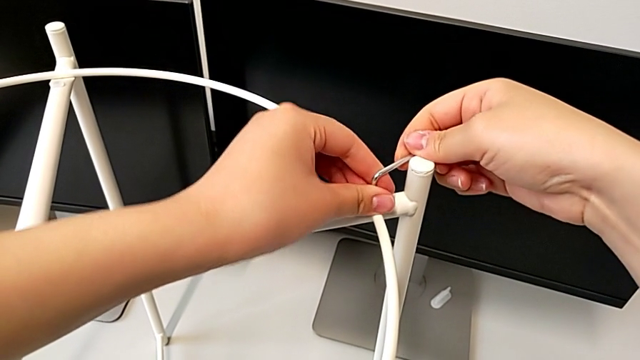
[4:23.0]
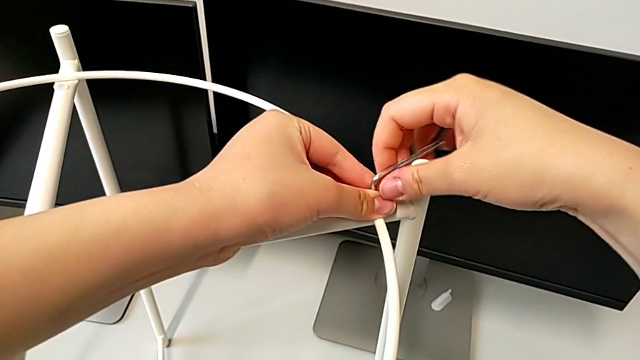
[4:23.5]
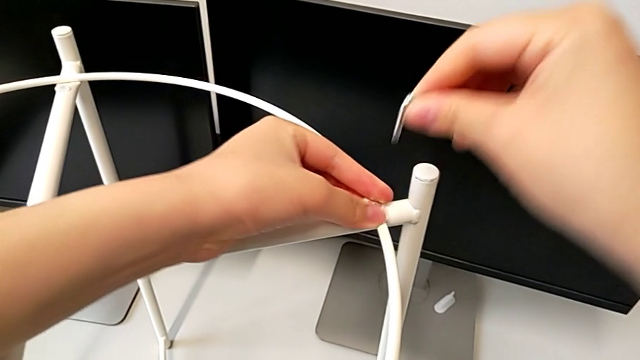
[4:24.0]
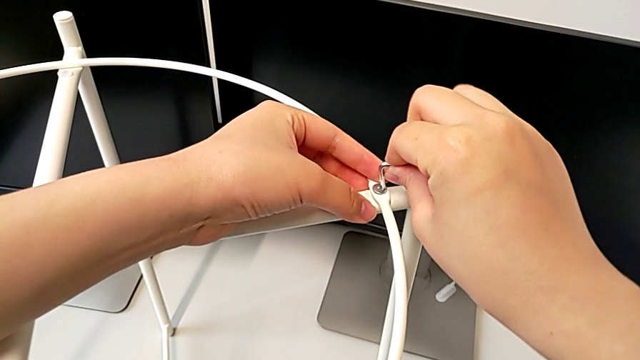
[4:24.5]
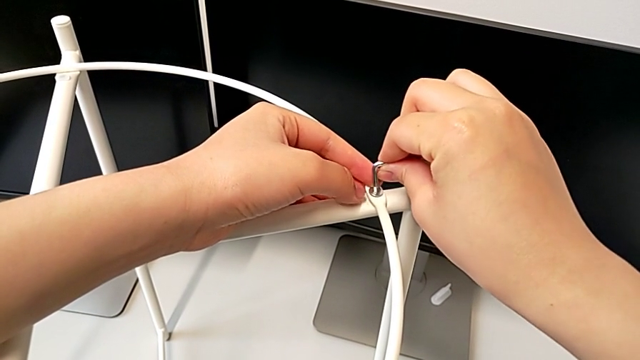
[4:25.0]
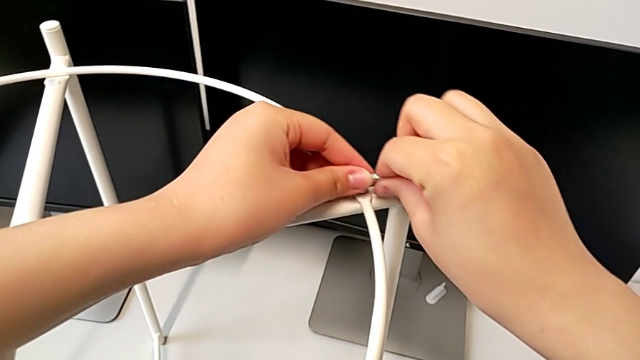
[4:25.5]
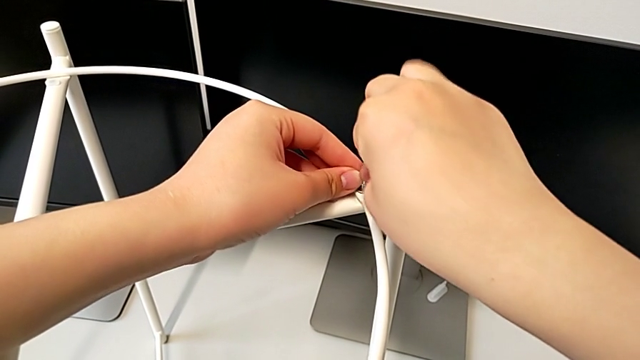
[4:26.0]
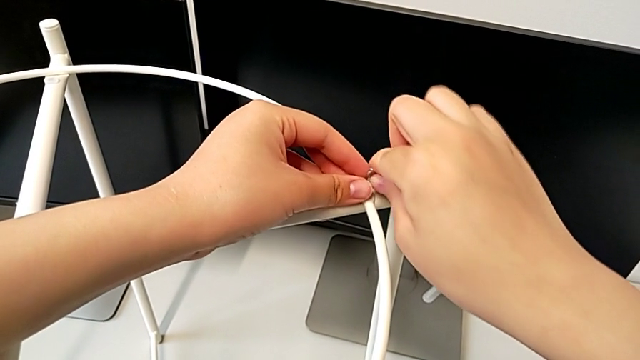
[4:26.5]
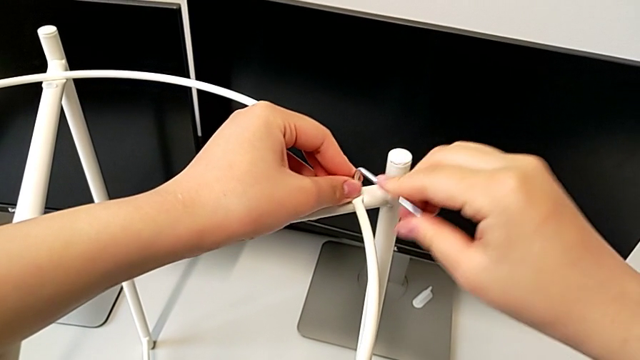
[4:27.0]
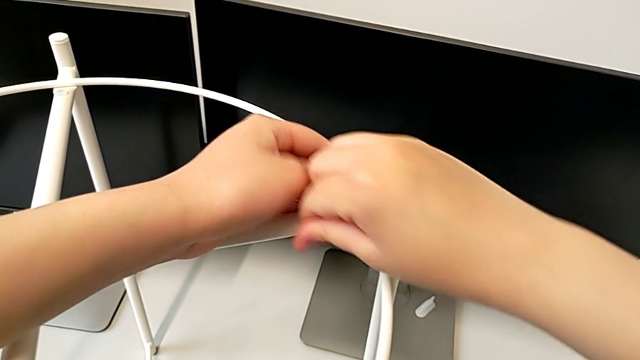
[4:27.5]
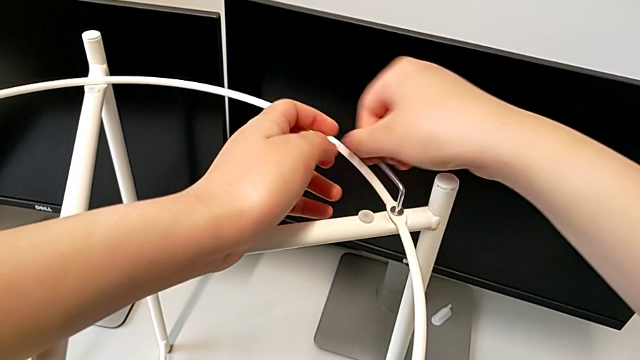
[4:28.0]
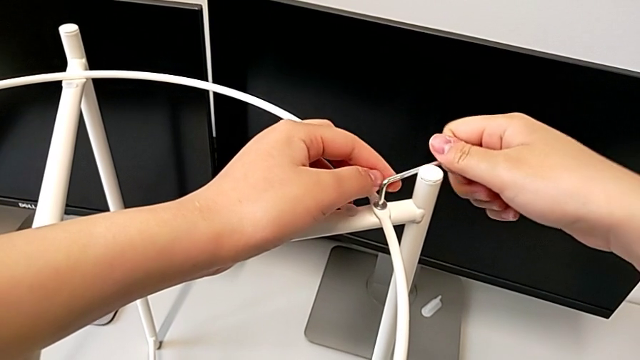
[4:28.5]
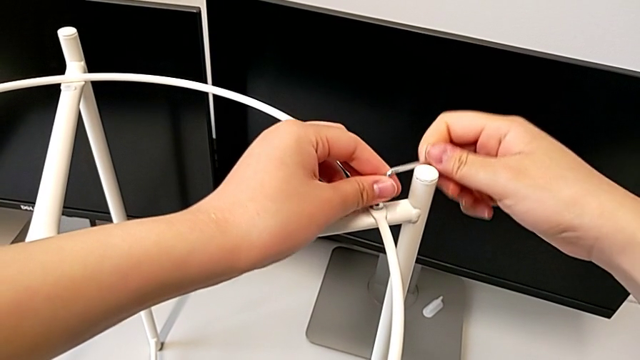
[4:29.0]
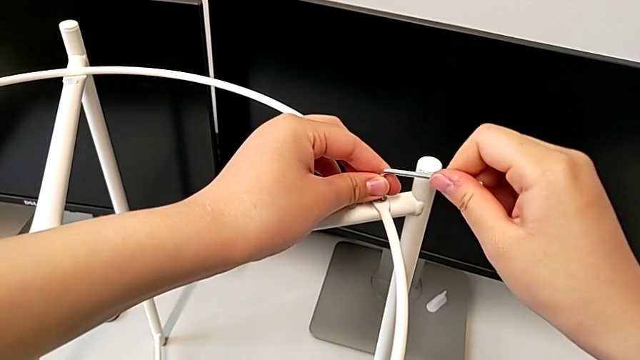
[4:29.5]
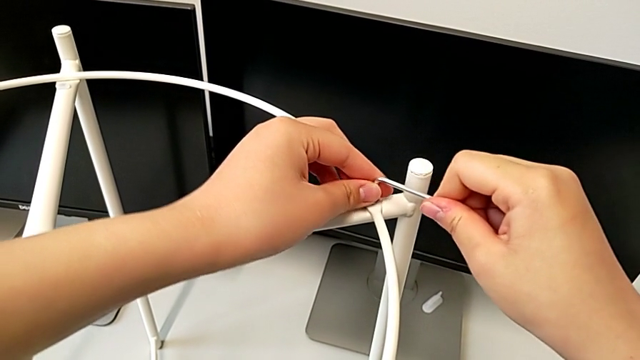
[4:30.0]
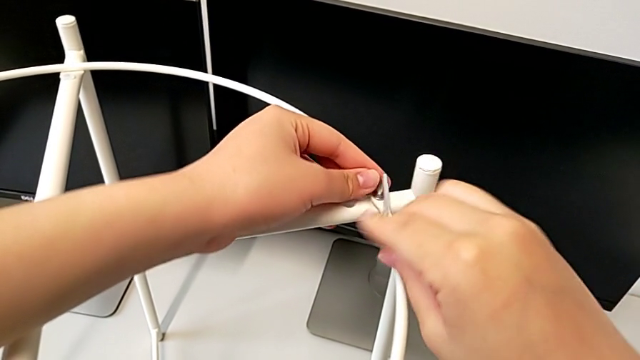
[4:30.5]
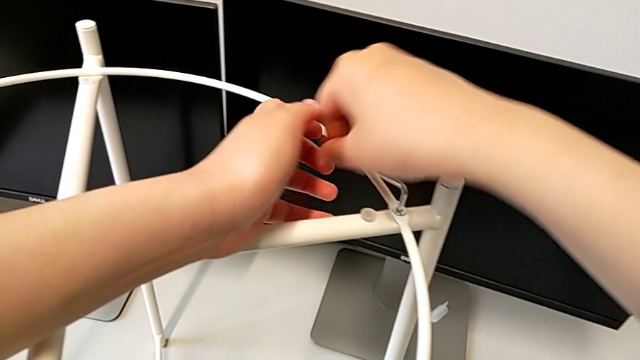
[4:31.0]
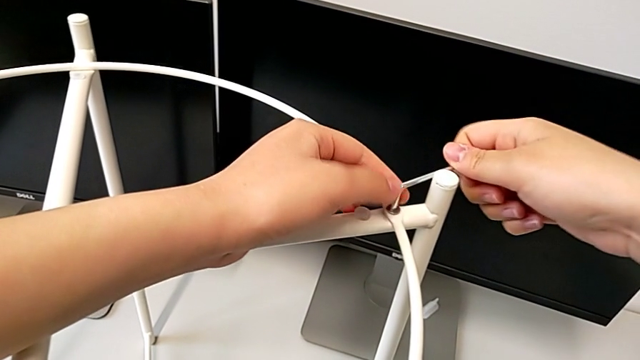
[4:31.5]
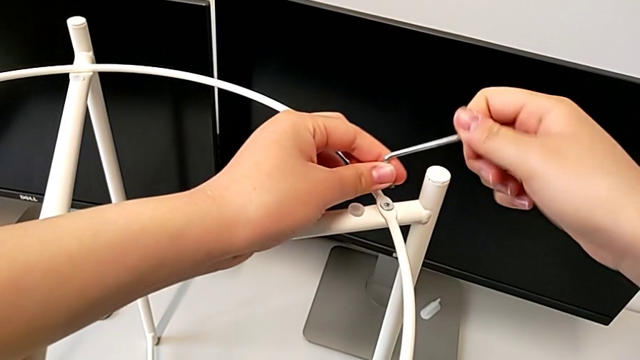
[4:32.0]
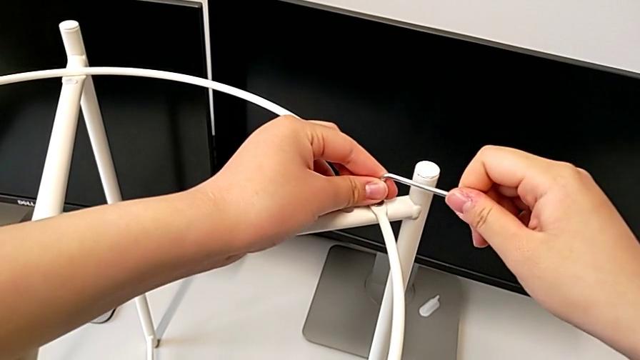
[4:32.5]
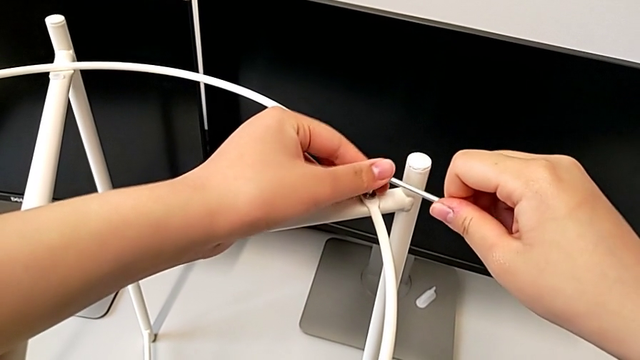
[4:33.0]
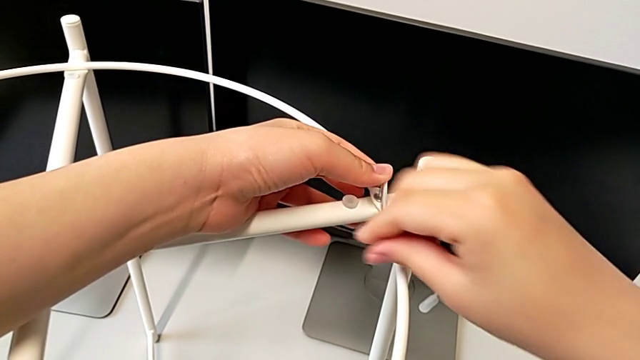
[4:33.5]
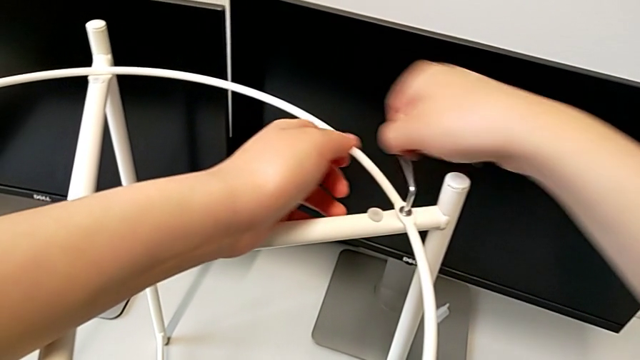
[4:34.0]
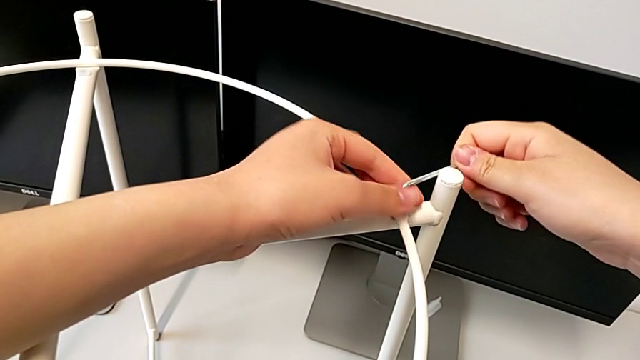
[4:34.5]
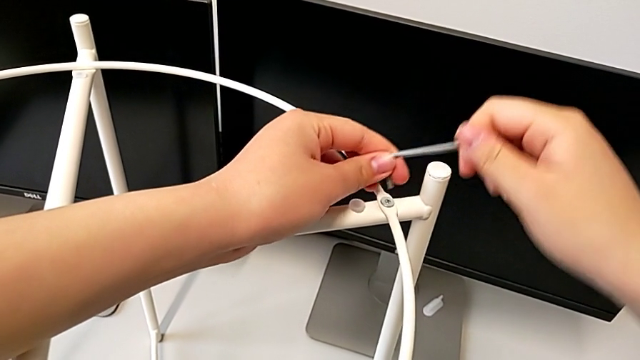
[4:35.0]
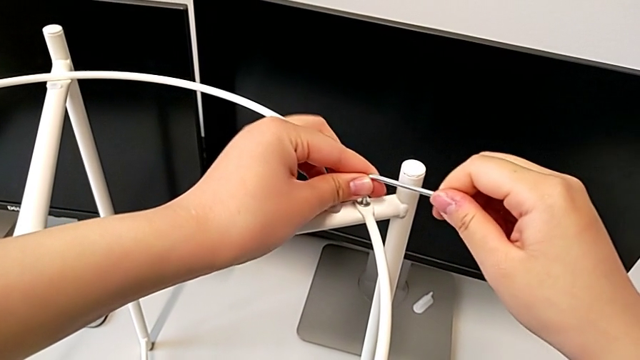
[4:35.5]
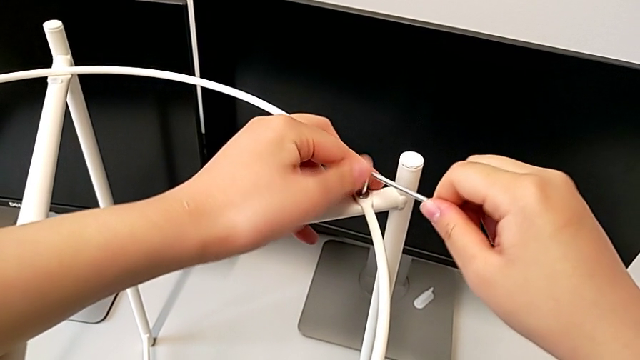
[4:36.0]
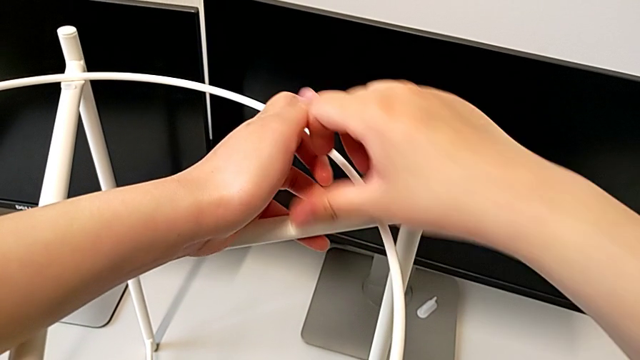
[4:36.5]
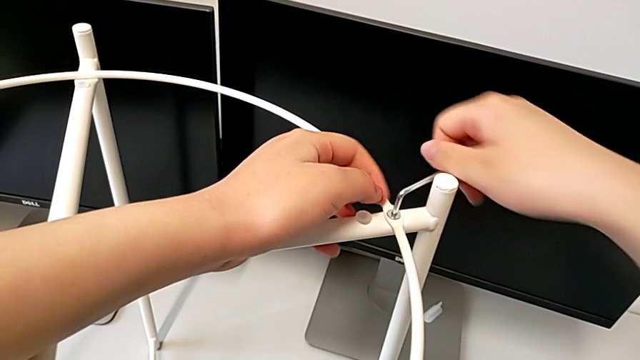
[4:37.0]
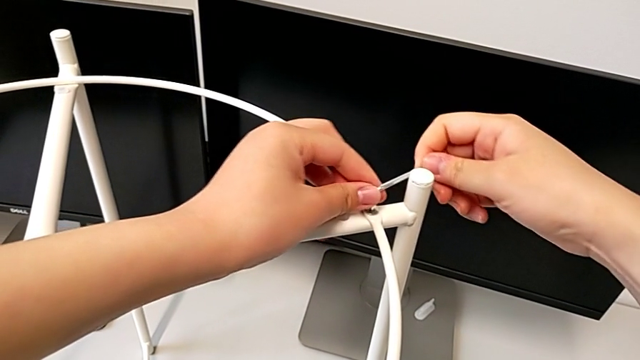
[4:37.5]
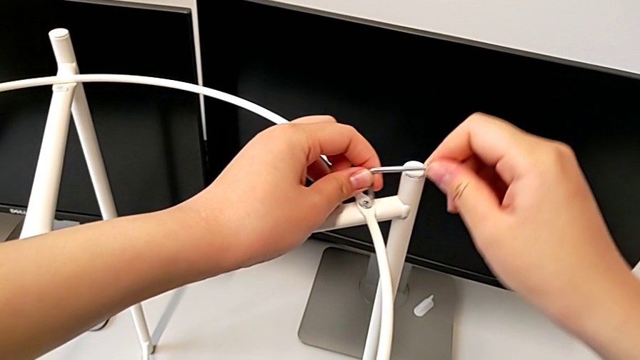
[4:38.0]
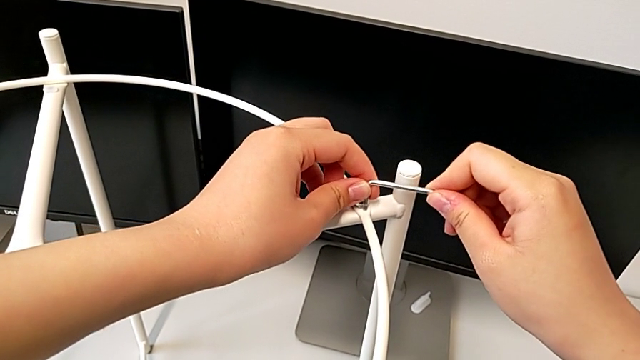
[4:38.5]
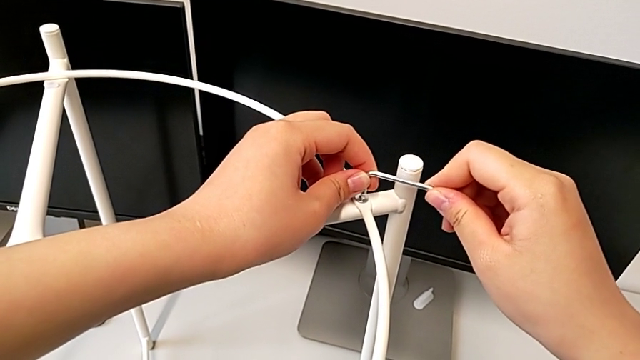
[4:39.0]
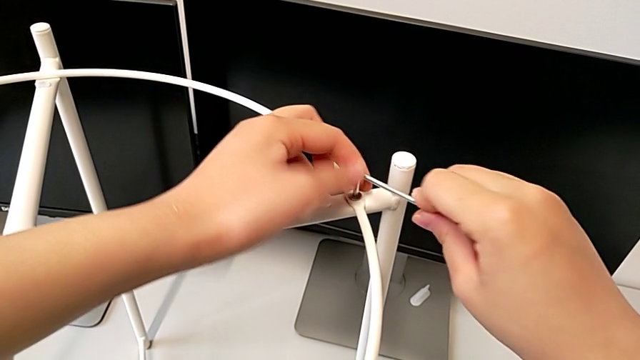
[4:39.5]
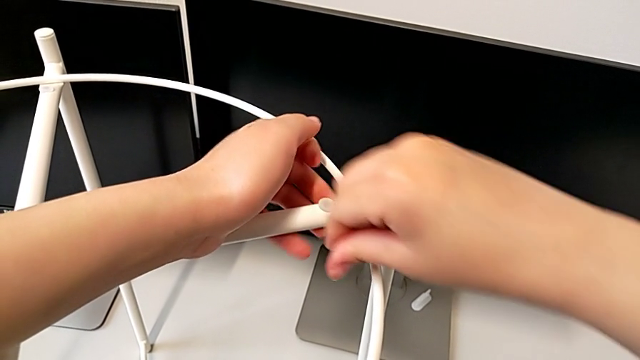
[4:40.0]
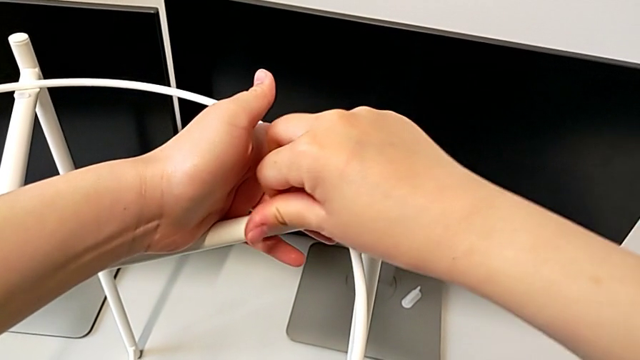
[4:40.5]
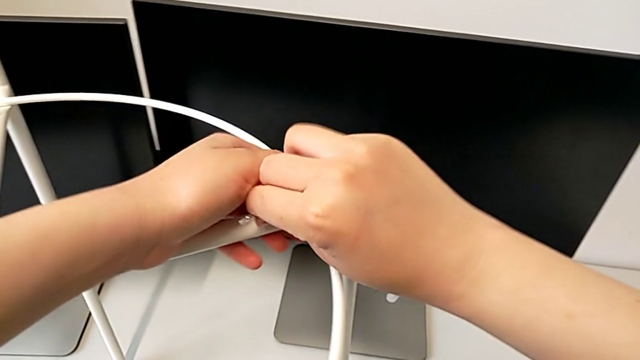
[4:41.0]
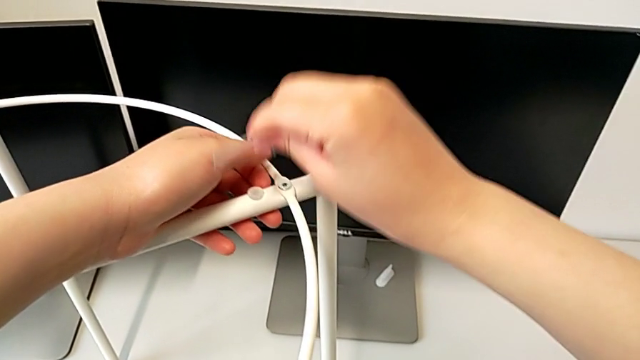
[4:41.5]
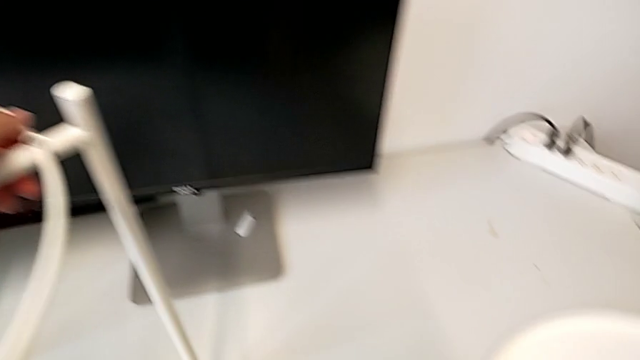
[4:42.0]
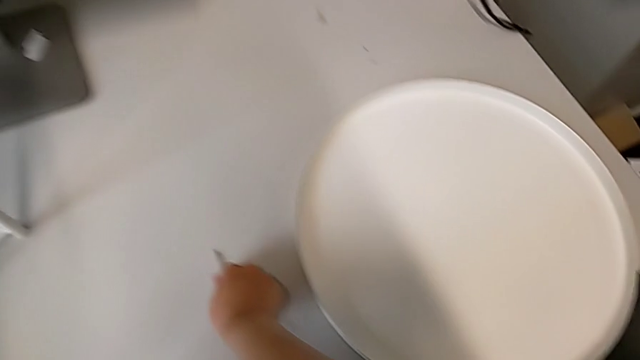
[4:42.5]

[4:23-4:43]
The camera wearer is screwing the hex socket heads from the circle. They keep screwing the second hex socket head, withdraw the Allen wrench and place it.

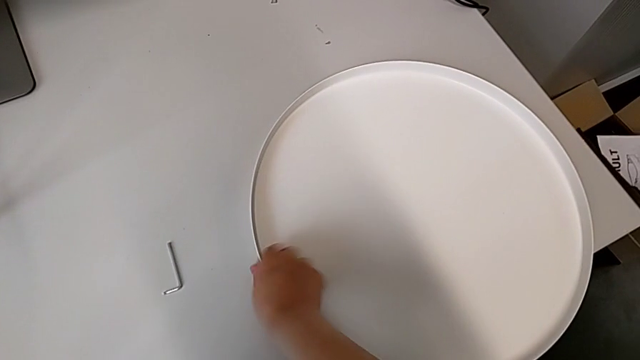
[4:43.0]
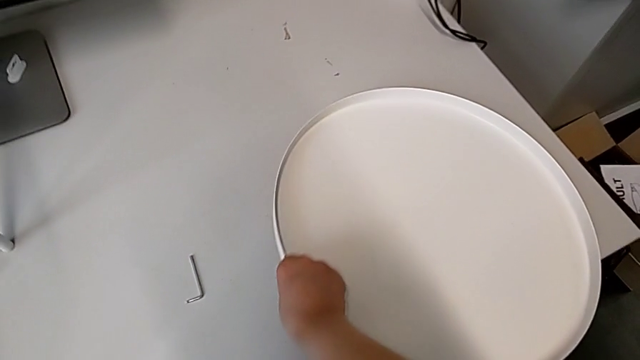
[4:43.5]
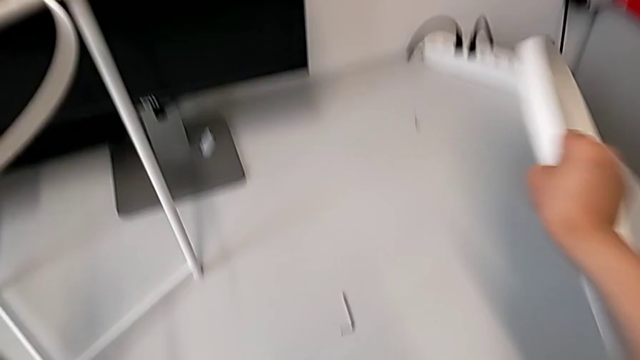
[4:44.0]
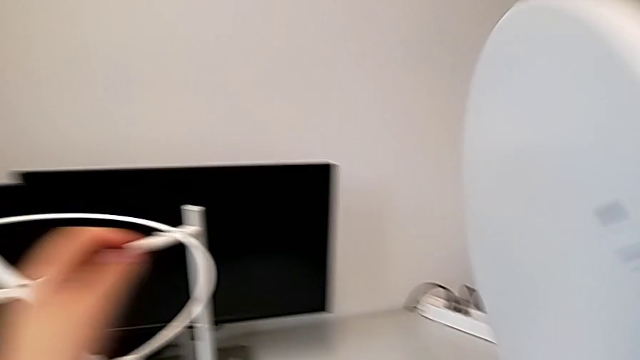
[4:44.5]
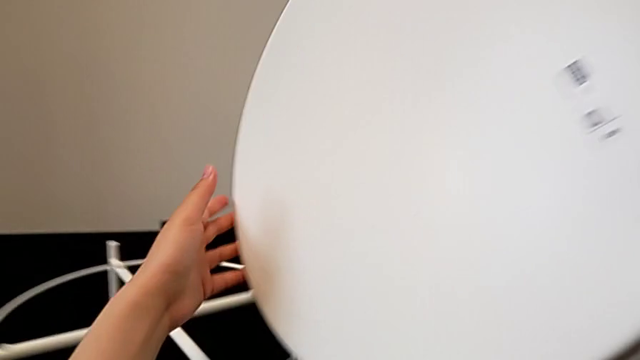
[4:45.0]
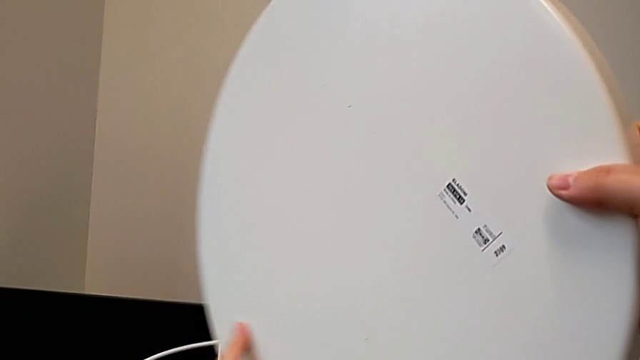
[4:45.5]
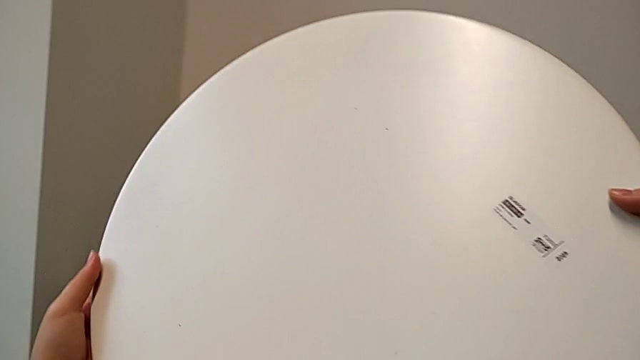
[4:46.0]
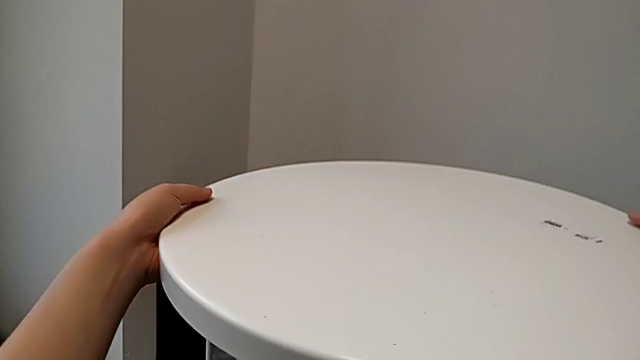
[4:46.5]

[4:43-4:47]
The camera wearer is placing the tray on the base. They grab the tray and lift it.
